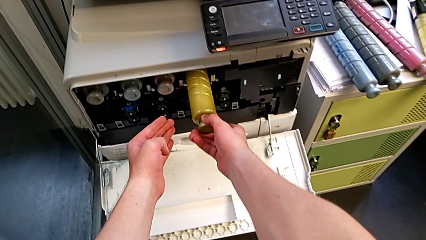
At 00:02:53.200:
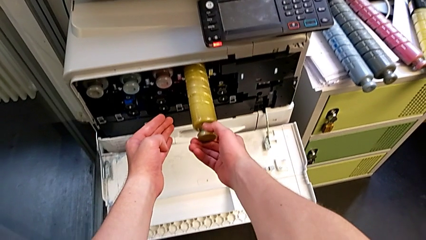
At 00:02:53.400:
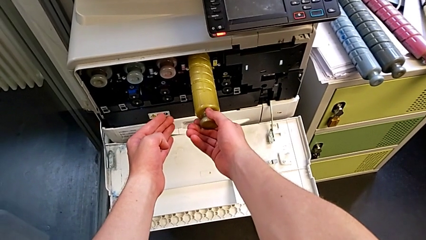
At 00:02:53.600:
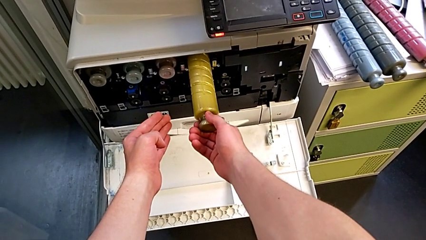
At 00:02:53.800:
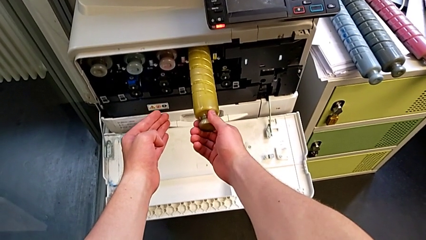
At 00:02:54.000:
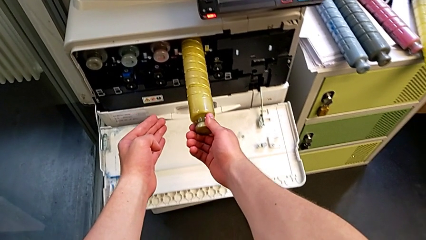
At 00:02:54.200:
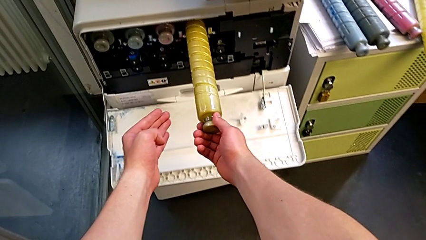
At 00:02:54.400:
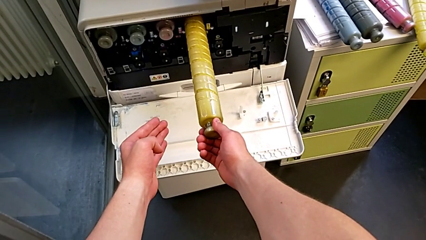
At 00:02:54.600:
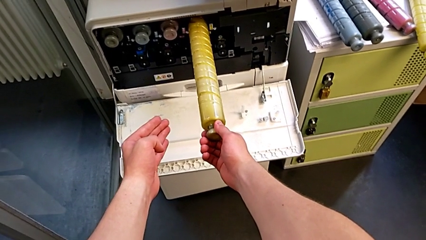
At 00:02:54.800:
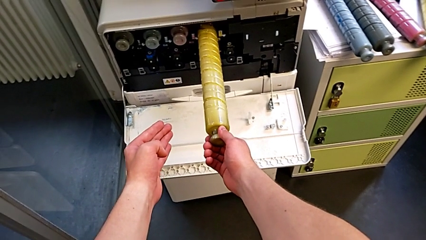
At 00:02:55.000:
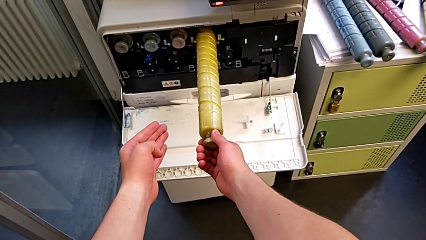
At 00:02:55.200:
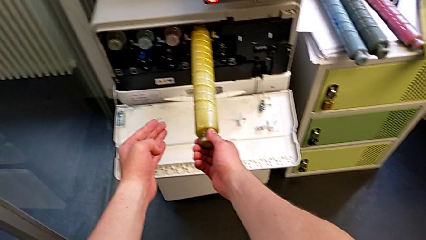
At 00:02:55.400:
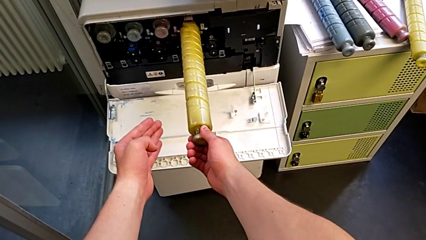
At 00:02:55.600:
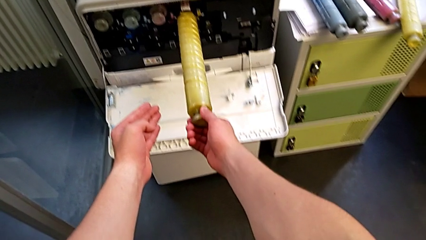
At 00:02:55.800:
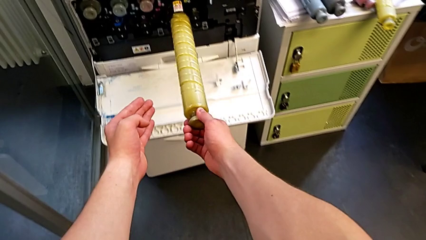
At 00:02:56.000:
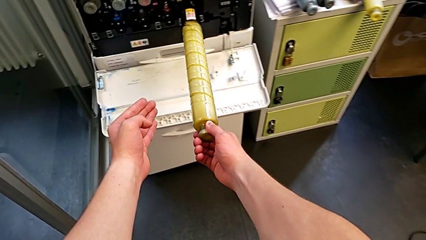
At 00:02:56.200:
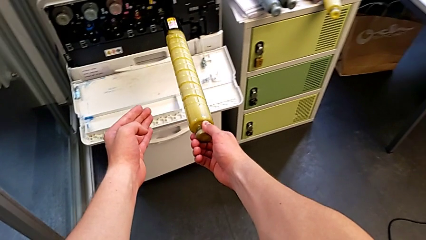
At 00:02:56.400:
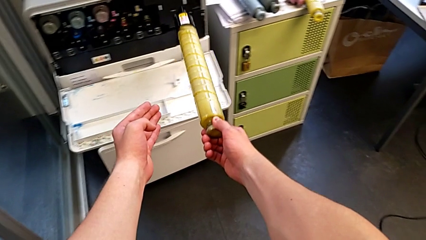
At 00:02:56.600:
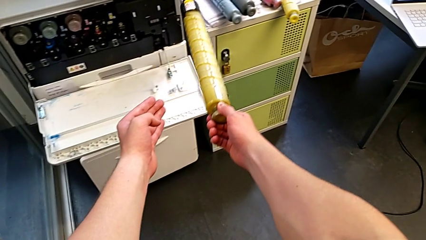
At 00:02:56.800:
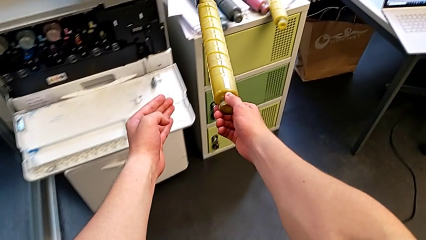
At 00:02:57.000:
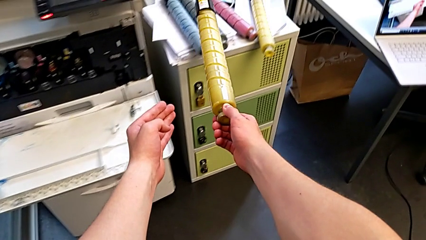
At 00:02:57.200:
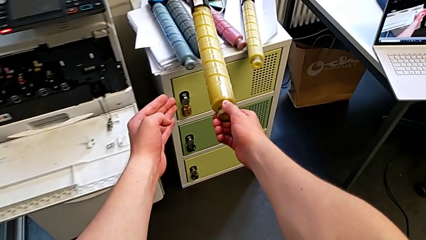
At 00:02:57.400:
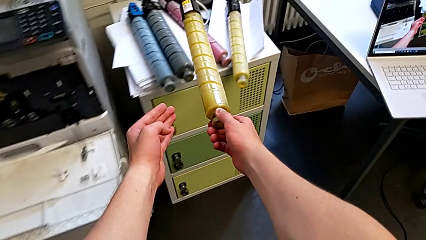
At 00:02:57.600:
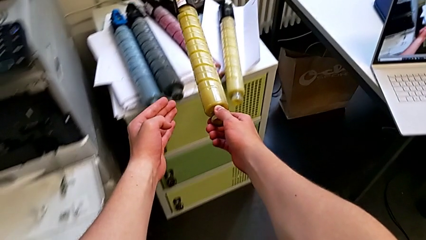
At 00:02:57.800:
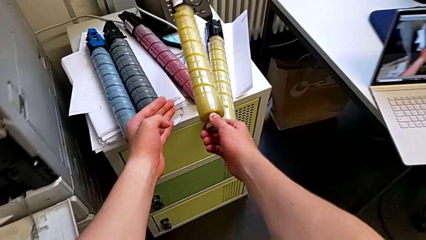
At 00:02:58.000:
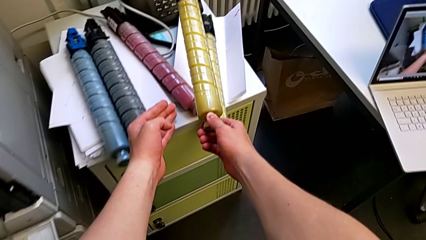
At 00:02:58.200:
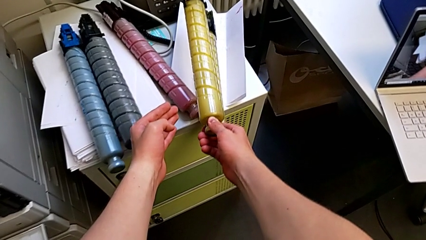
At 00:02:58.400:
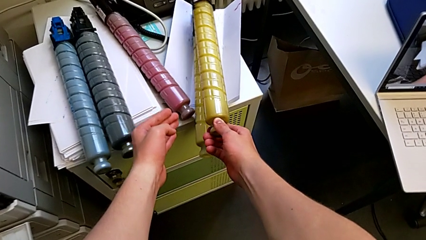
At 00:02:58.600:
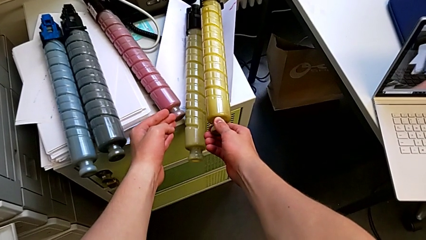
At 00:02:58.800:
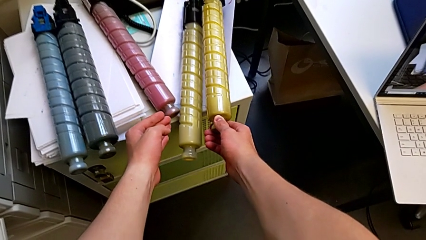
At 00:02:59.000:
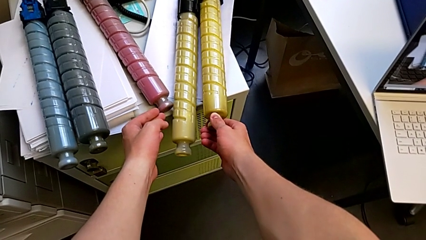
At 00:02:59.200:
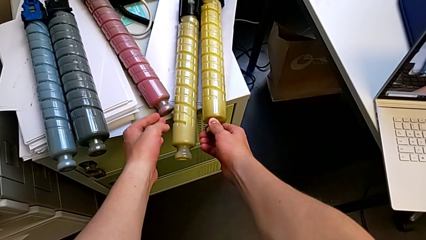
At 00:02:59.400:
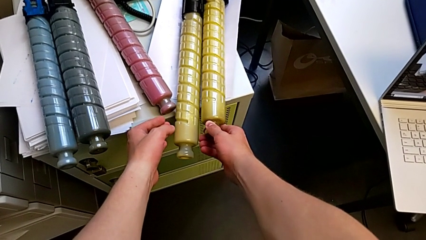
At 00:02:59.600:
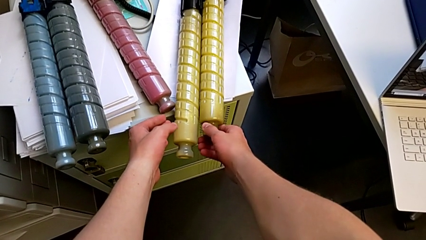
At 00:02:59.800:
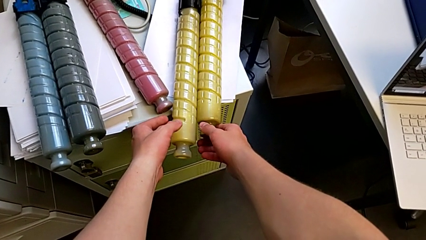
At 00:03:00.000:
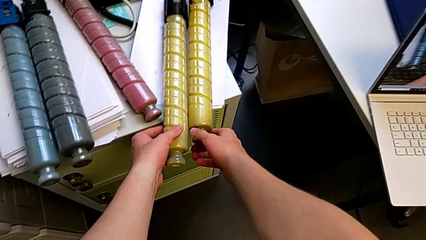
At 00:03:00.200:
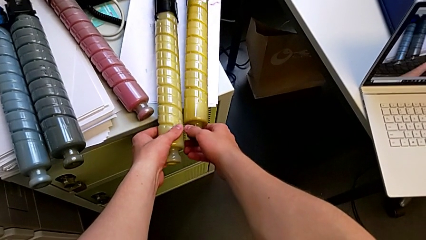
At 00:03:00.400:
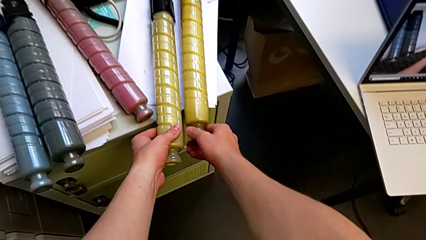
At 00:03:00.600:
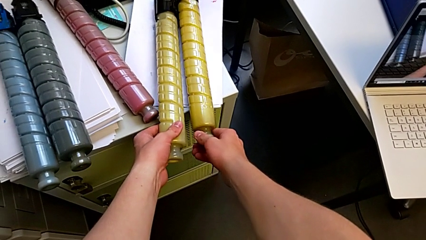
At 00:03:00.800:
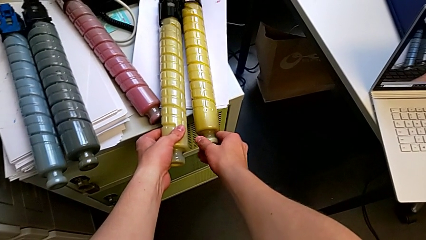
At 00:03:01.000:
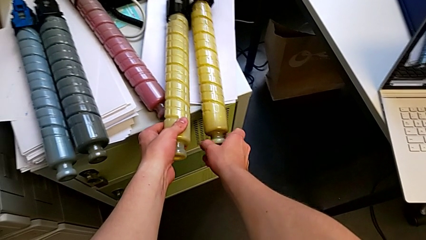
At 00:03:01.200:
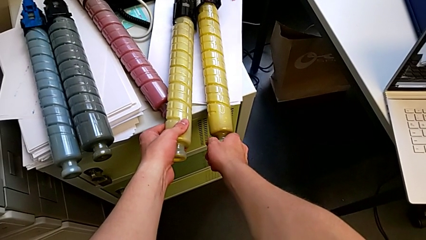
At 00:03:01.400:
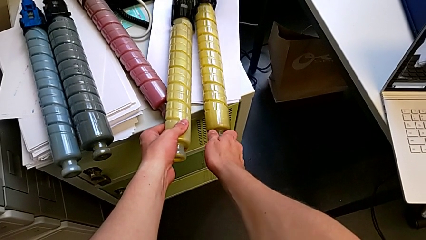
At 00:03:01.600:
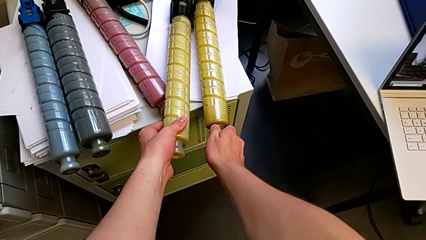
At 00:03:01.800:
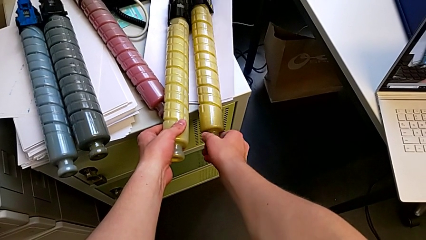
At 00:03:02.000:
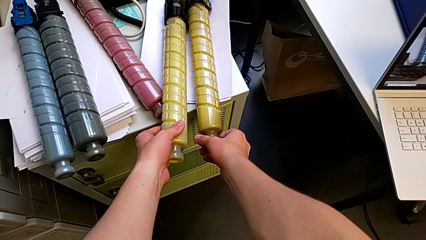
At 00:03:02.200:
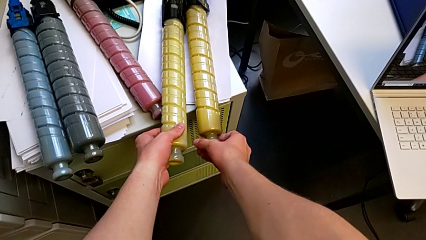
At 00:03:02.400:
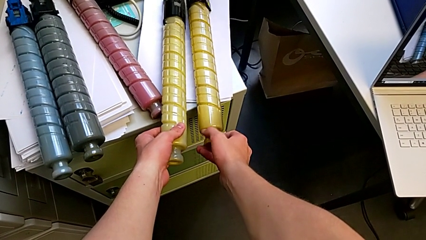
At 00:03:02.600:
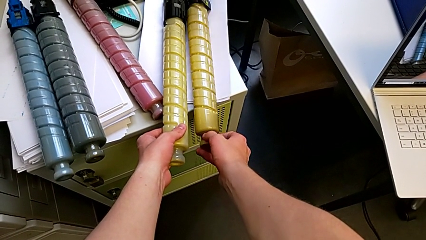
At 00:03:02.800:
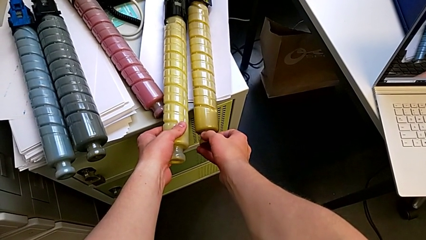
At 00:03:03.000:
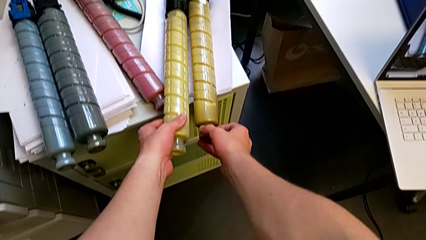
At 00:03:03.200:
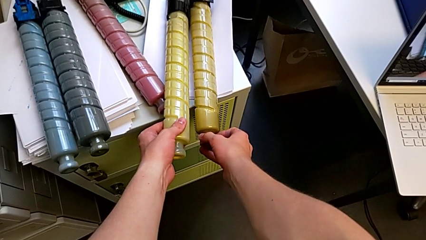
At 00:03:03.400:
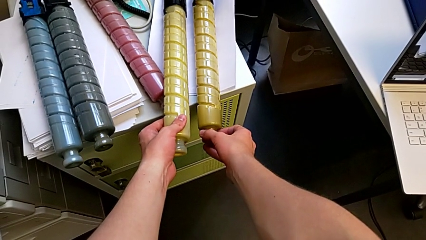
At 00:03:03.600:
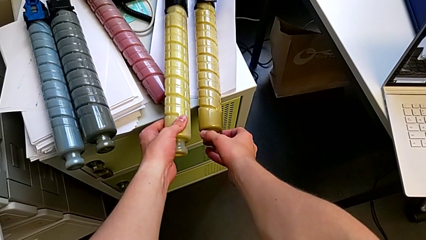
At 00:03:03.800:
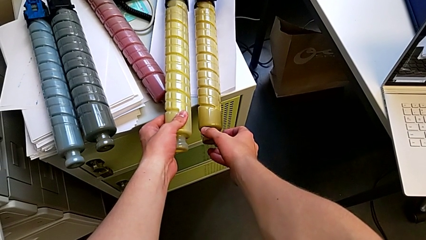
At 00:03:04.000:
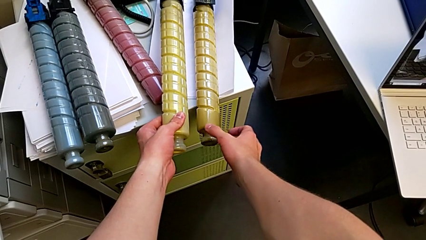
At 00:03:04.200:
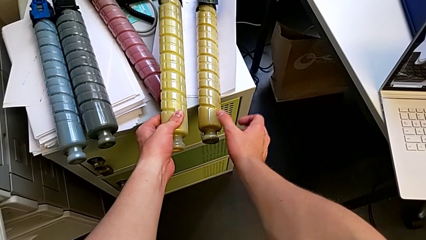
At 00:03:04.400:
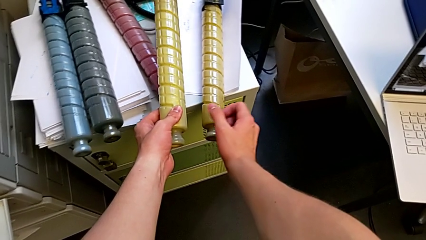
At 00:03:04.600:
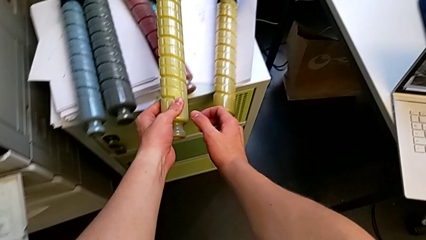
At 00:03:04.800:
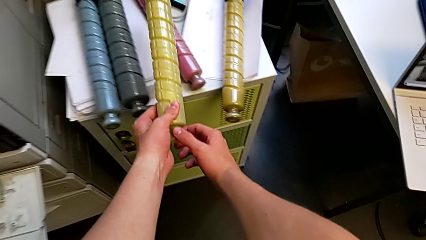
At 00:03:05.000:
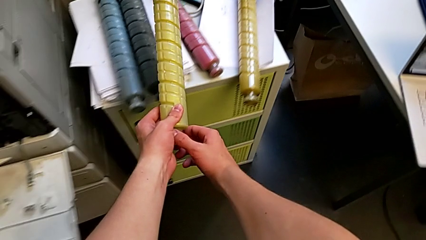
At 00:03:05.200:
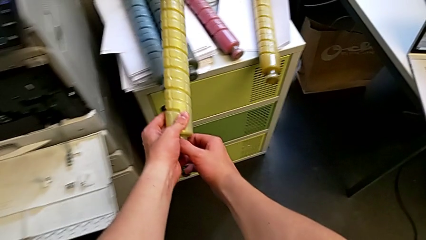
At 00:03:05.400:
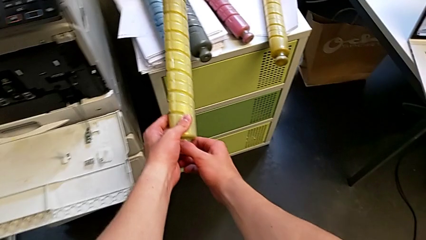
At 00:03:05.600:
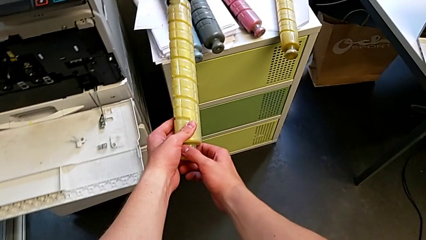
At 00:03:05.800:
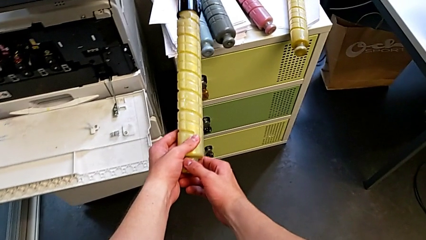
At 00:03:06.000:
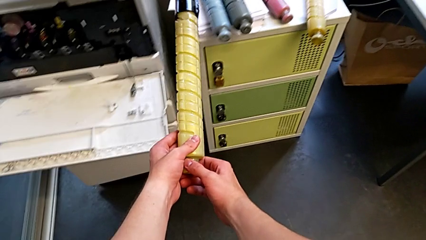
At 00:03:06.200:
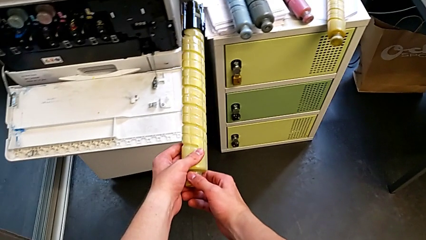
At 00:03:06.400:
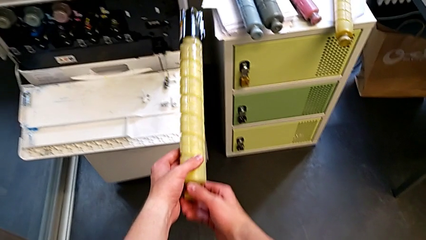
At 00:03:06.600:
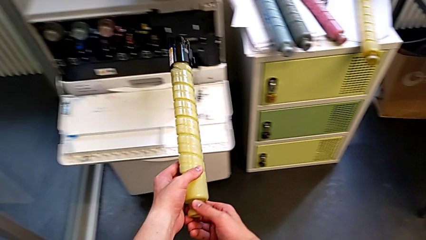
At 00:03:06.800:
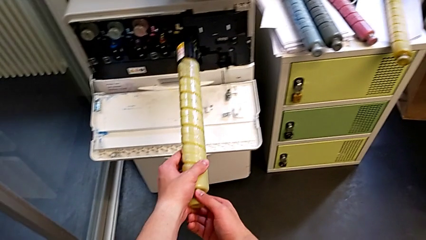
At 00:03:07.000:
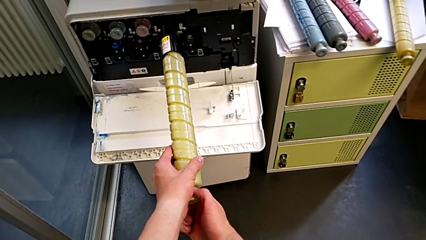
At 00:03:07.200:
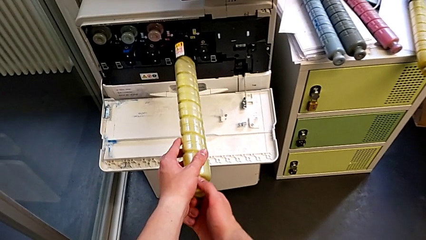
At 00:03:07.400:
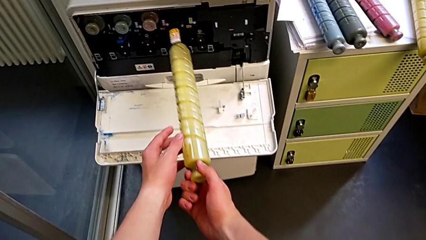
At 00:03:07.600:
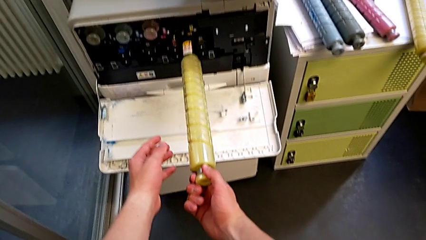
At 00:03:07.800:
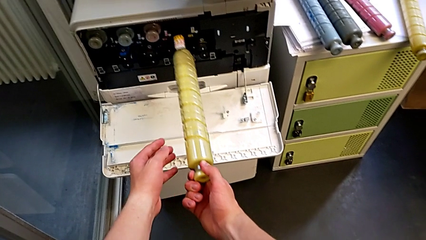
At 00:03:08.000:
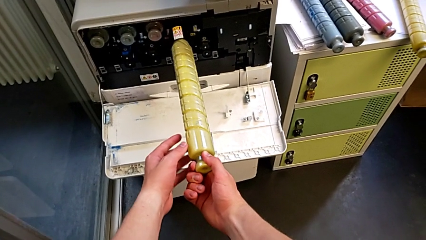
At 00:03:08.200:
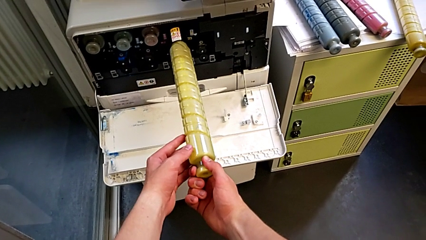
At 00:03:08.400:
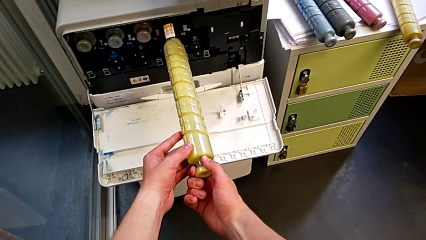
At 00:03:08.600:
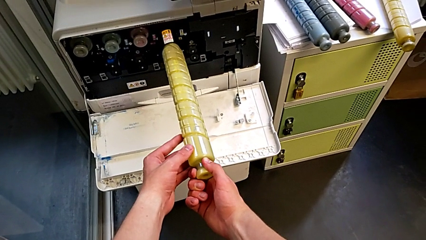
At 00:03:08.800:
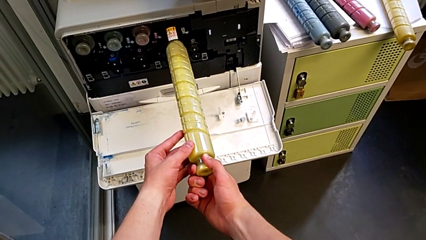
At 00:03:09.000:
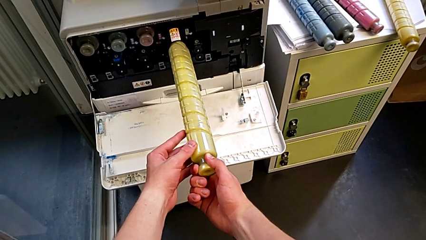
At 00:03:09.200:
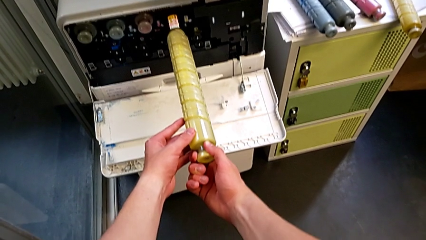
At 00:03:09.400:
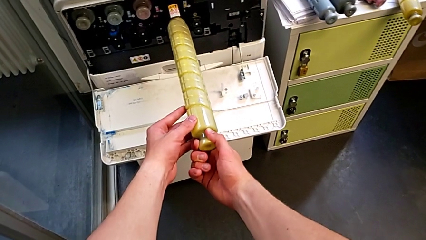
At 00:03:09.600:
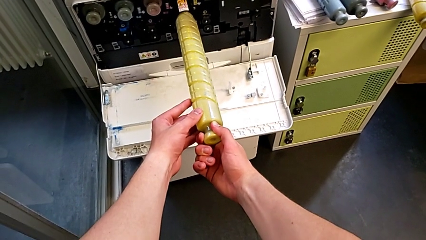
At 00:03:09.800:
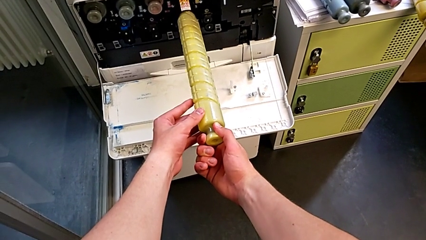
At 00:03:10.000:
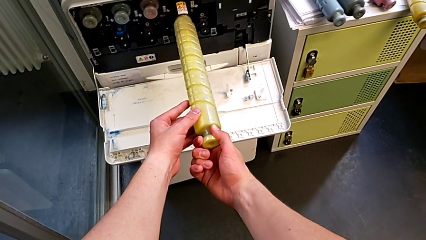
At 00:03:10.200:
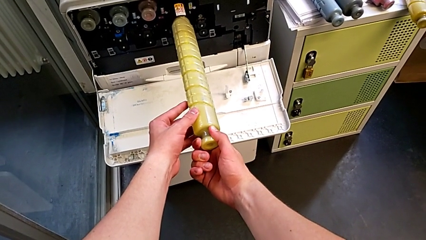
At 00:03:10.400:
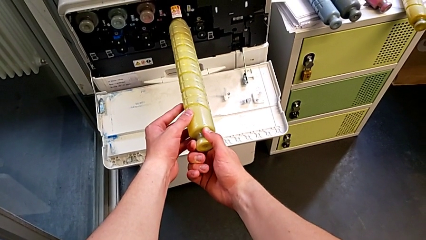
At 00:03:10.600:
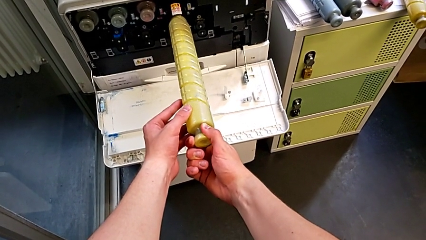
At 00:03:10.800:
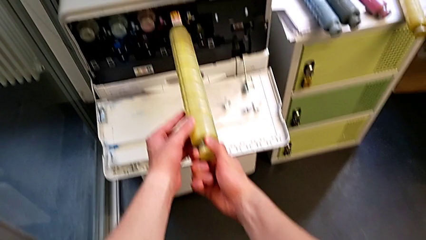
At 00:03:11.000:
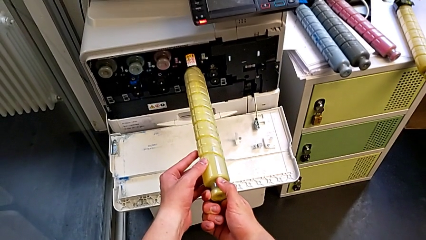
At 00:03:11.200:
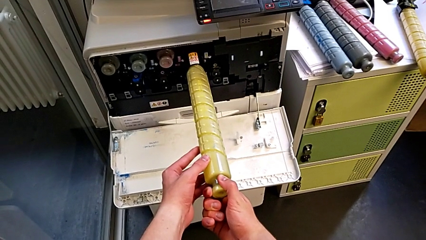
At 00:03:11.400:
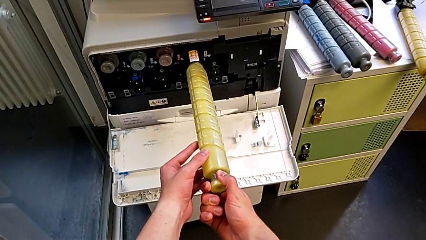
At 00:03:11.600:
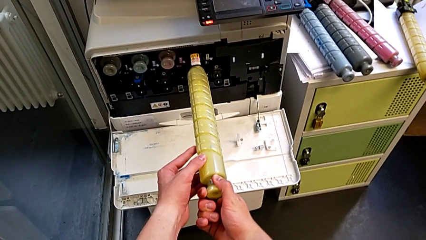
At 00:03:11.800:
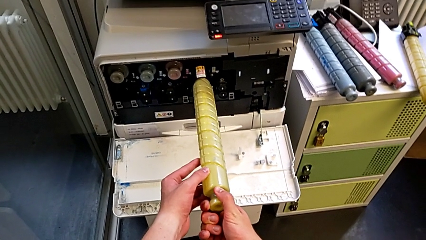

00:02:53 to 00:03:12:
The camera wearer is exchanging the black ink cartridge. They pull the ink cartridge, withdraw the old ink cartridge, place it, rotate it and rotate the new ink cartridge.
